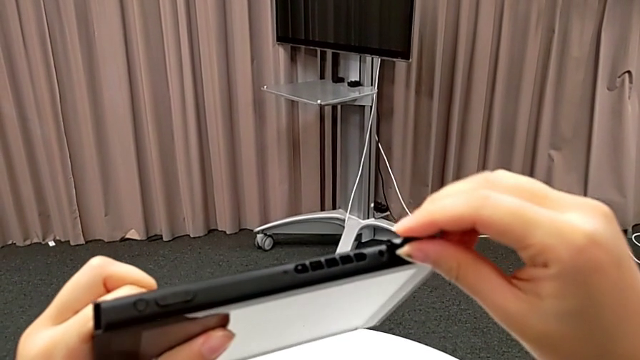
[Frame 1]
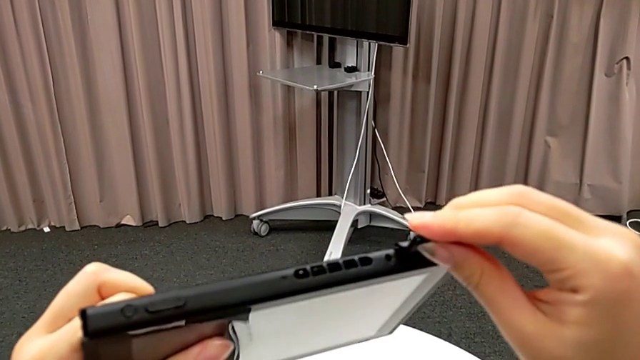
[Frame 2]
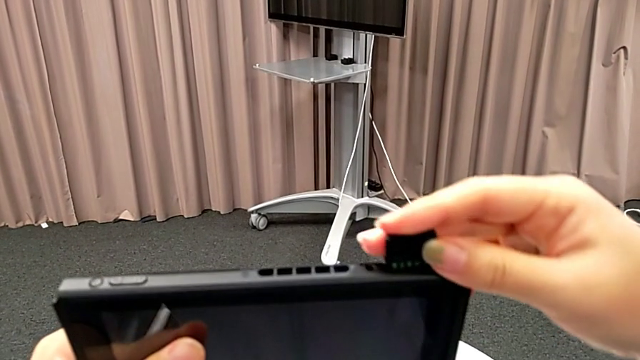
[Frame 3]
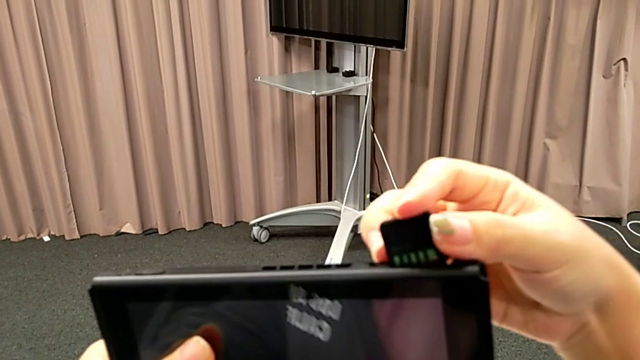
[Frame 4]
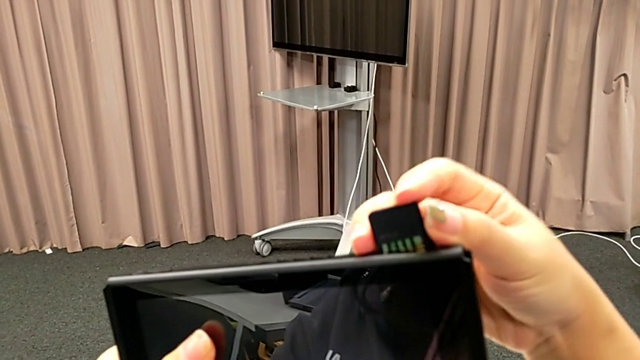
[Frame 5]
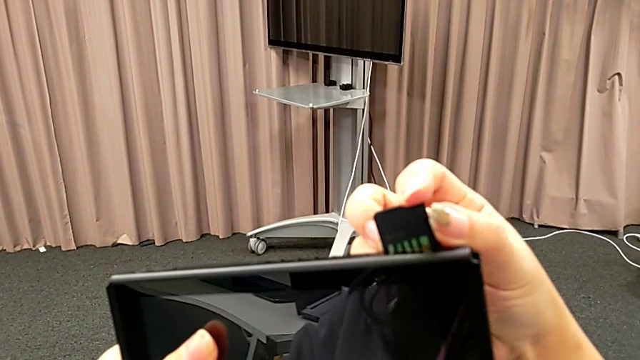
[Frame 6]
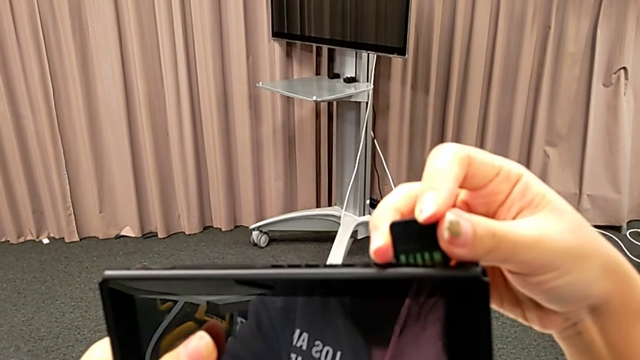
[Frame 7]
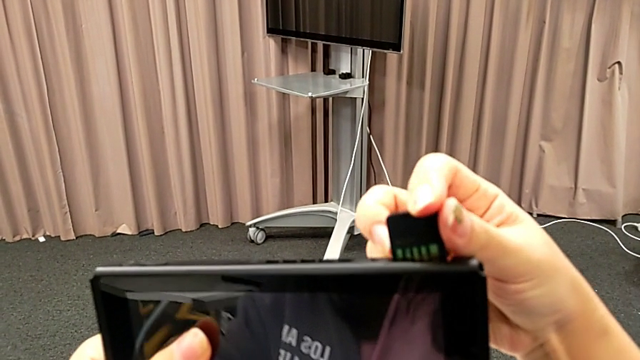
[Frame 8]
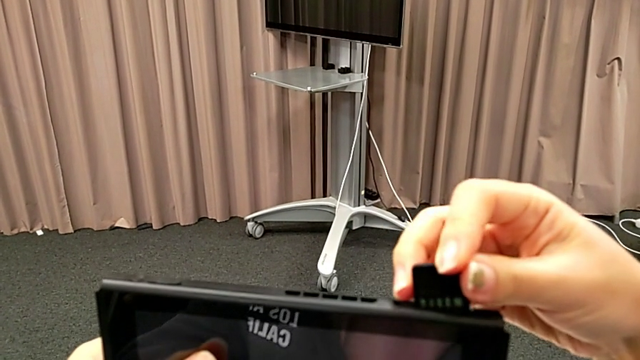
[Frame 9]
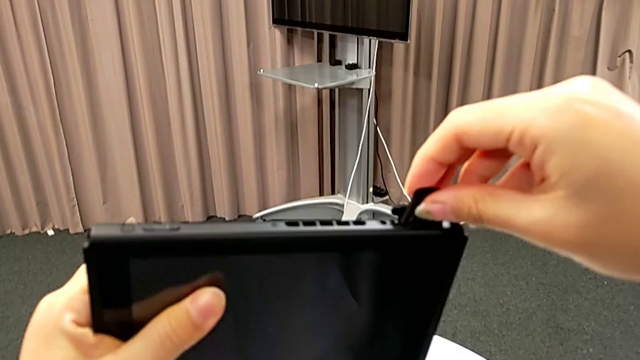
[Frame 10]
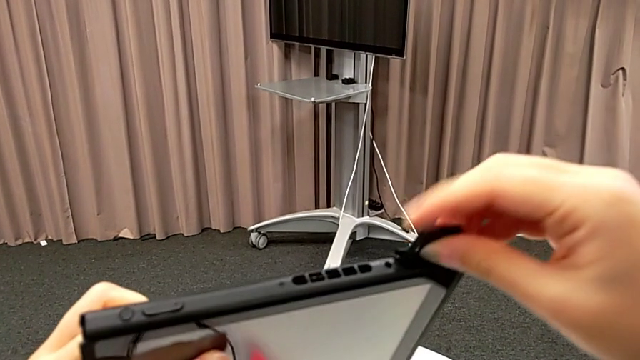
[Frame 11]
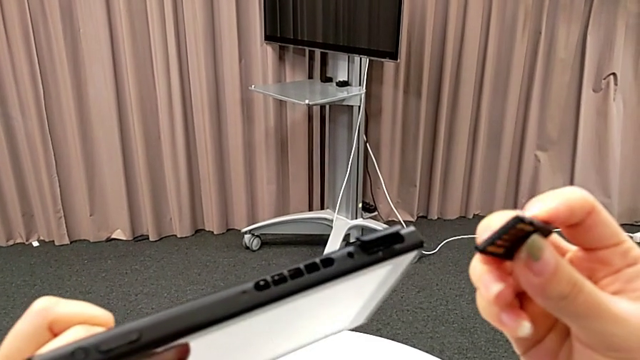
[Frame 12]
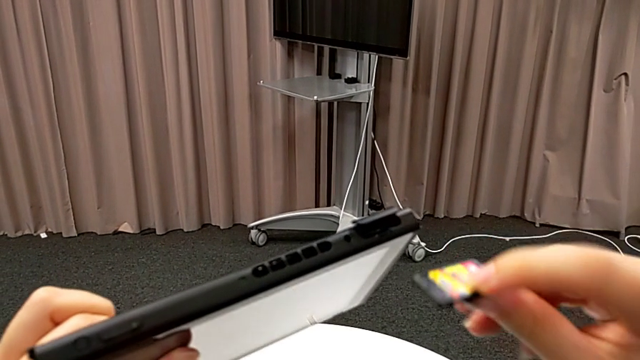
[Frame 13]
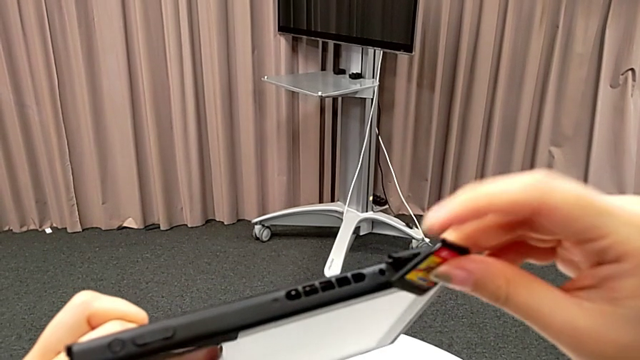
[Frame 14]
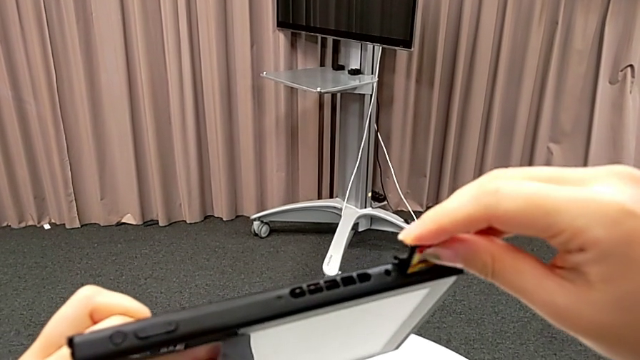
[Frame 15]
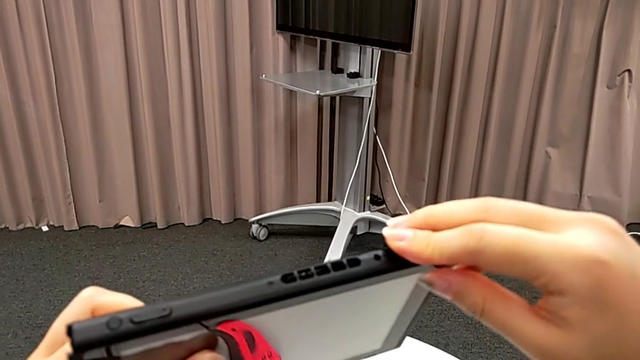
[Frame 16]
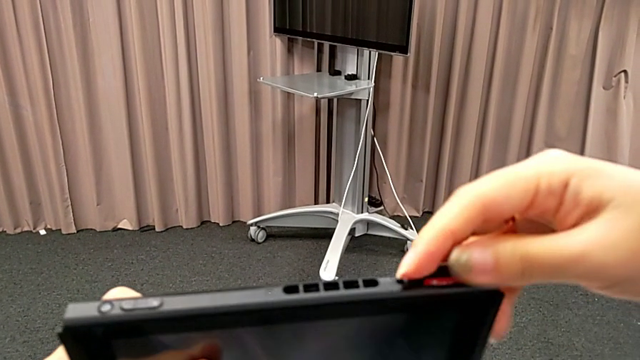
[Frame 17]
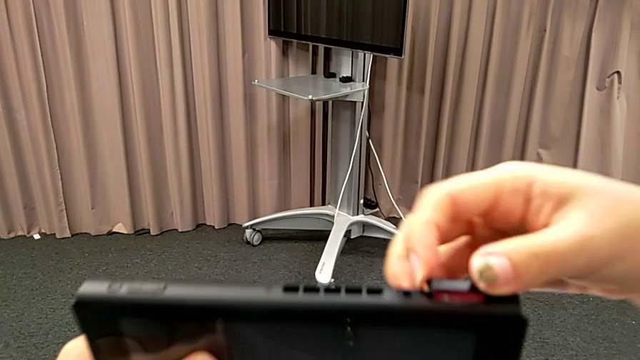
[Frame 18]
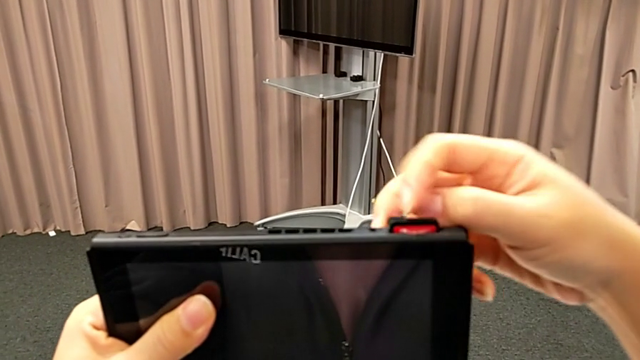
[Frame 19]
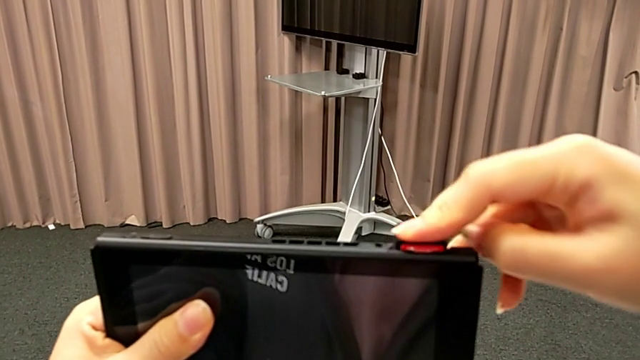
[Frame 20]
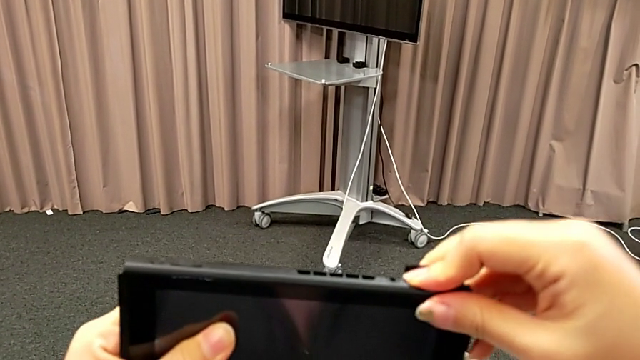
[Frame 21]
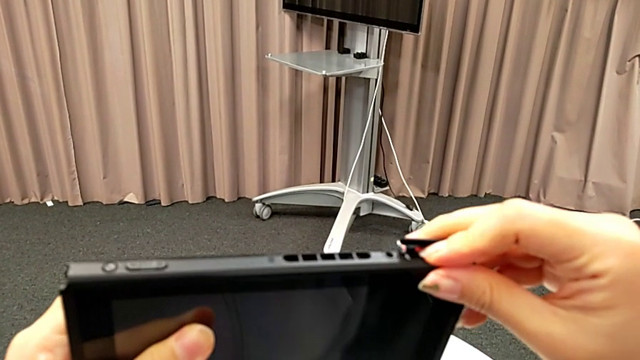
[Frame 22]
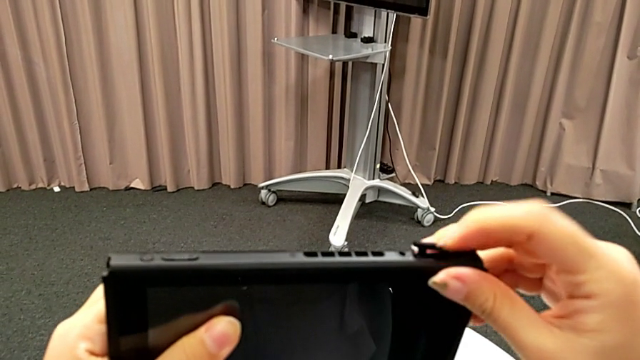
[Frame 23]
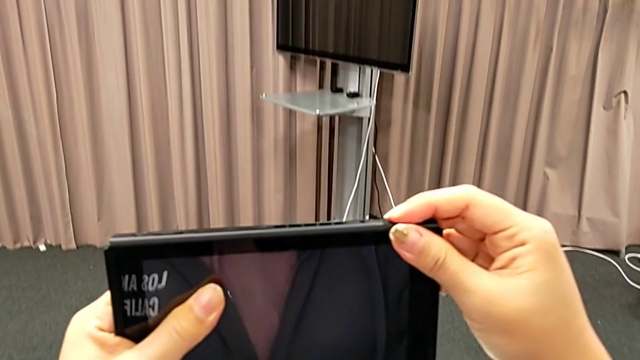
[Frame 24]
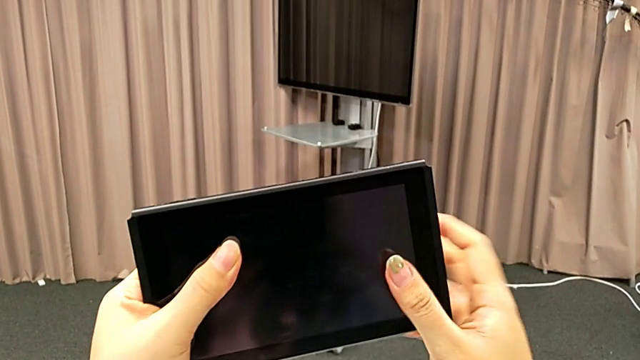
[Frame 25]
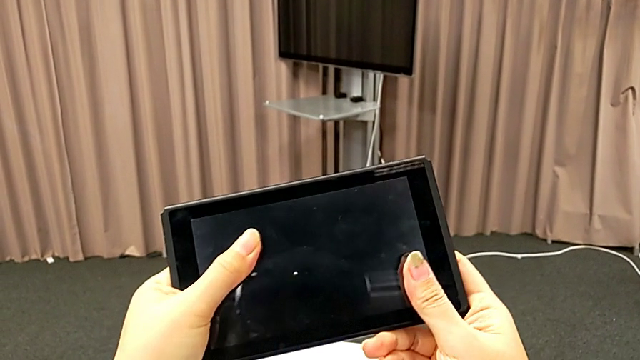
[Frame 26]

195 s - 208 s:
The camera wearer is inserting another game card into the slot on the back. They wrongly keep inserting the new game card, inserting it the wrong way, rotate it, insert it, press it and close the game slot.

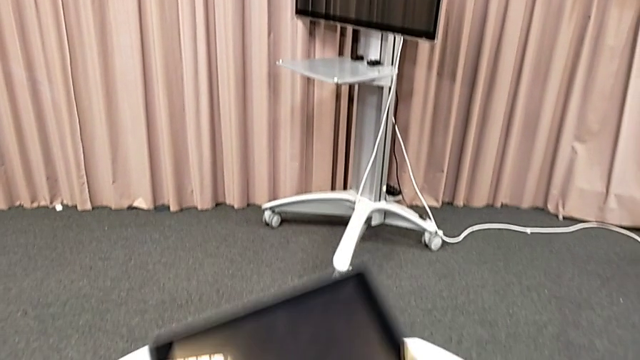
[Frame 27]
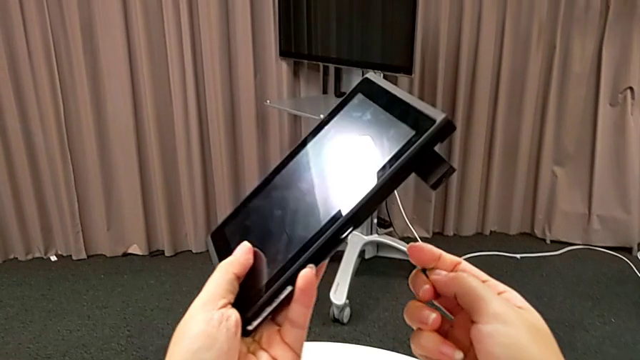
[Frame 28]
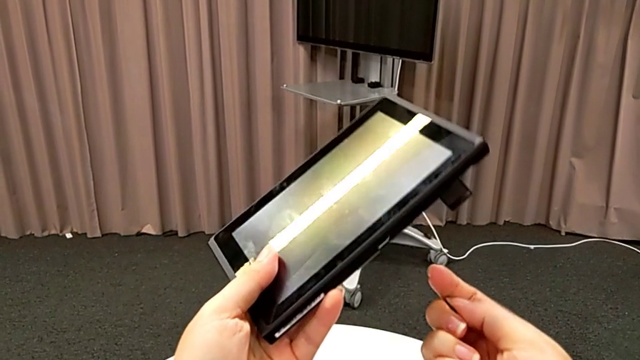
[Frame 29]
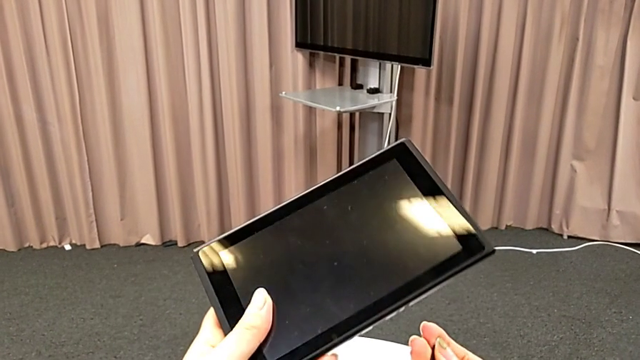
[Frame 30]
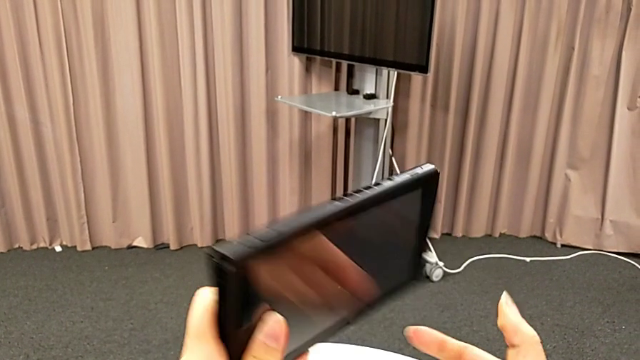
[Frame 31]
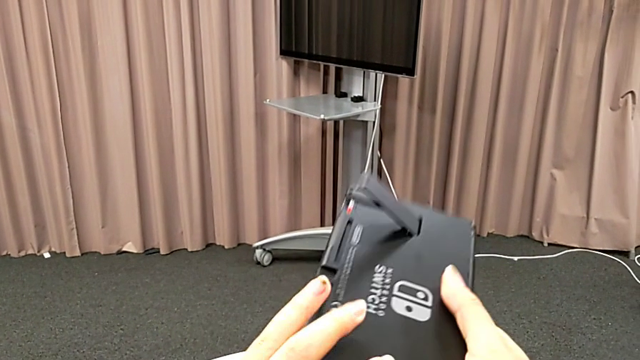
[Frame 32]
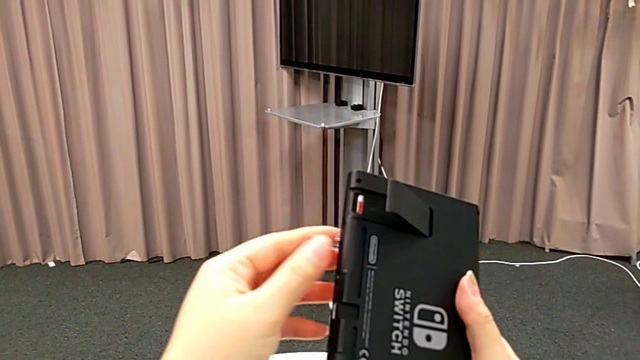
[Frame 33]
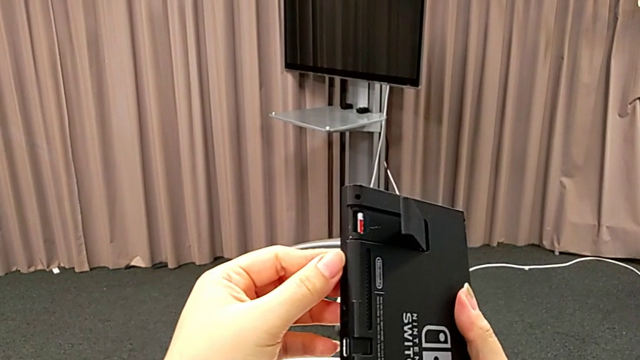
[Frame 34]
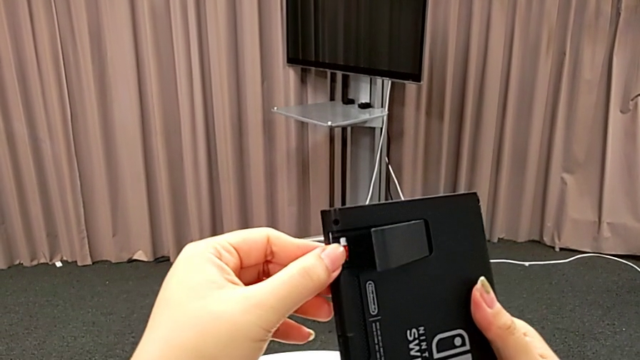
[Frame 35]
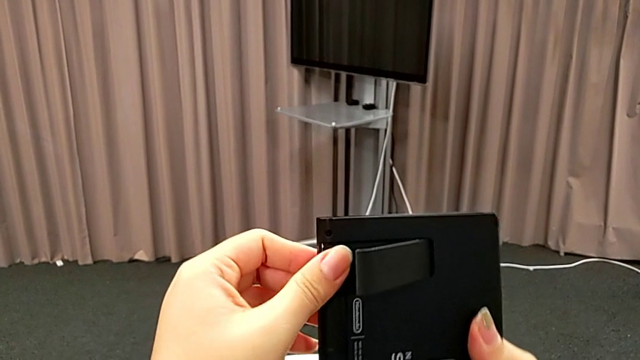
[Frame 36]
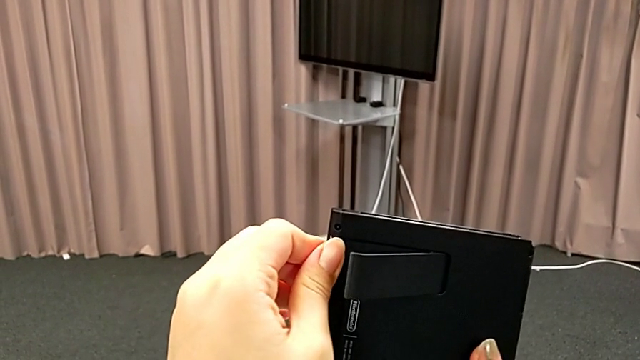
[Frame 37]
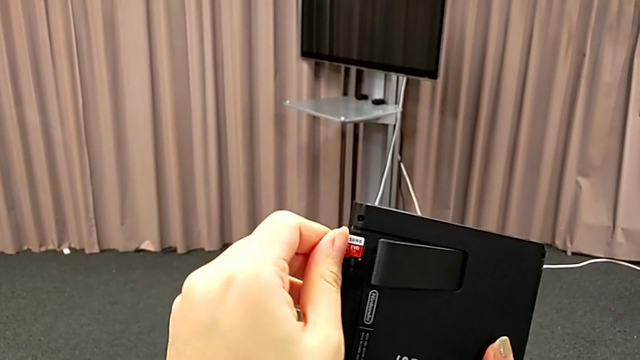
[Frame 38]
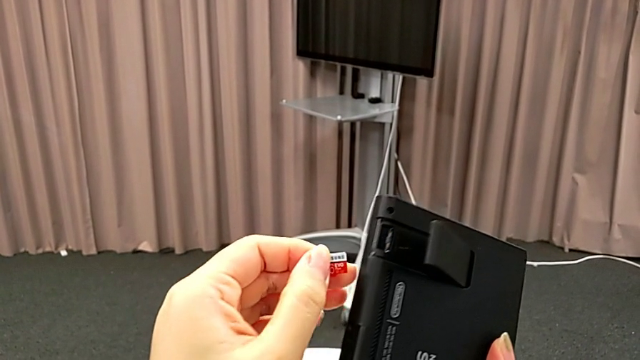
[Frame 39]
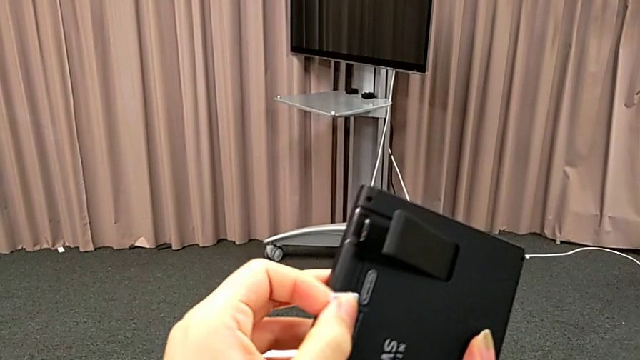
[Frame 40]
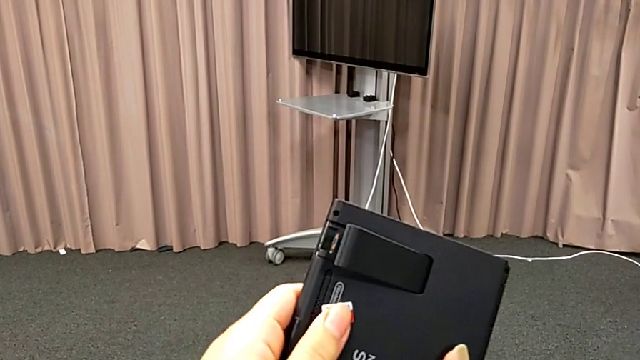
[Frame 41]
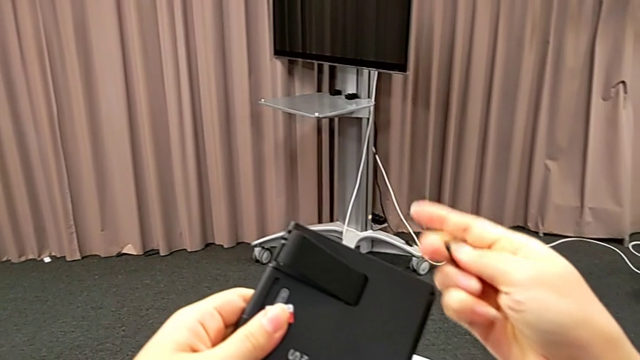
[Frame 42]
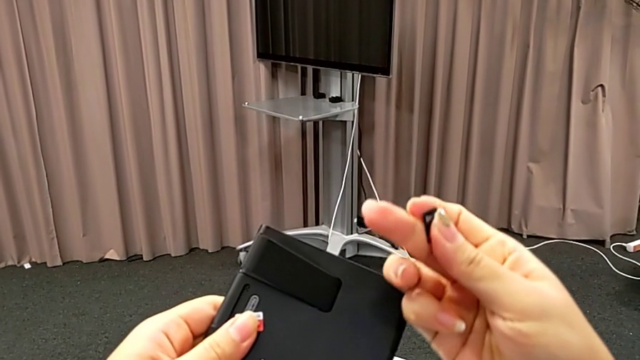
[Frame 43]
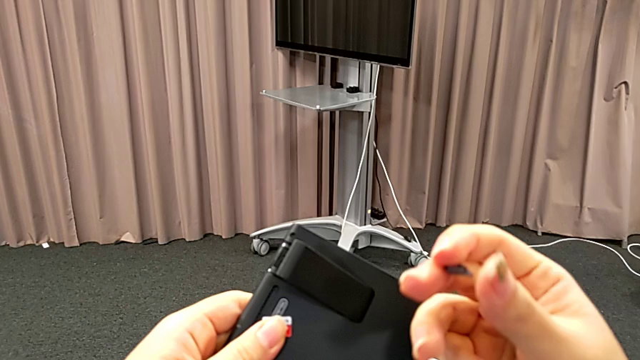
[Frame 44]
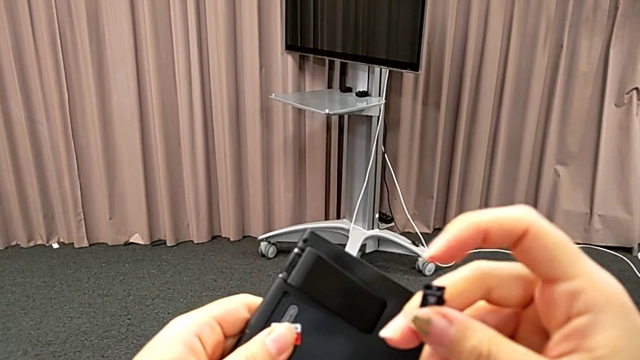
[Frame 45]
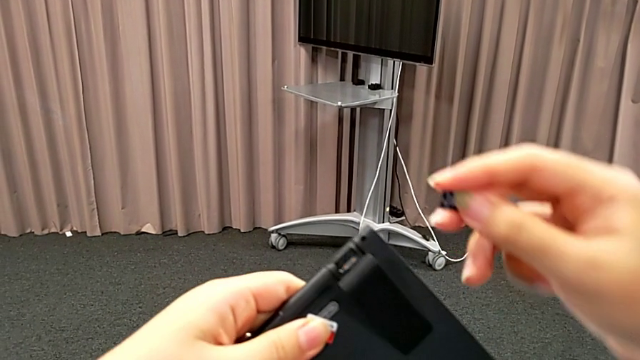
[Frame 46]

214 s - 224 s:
The camera wearer is changing an SD card into the slot of the kickstand compartment. They inspect the Nintendo Switch, rotate it, withdraw the old SD card and flip the new SD card.
